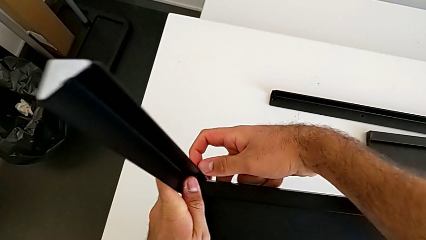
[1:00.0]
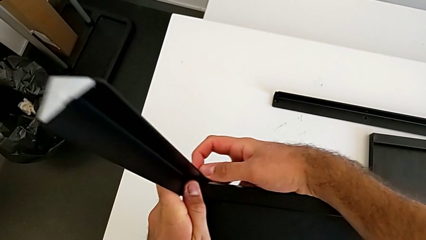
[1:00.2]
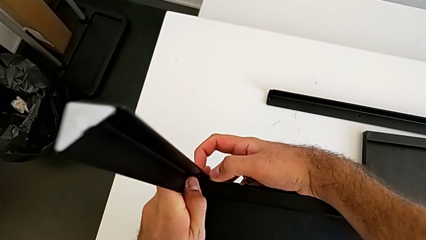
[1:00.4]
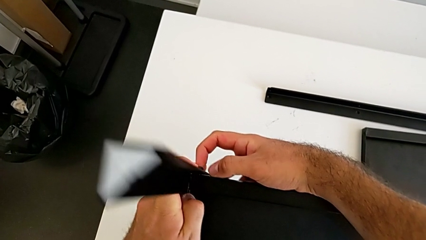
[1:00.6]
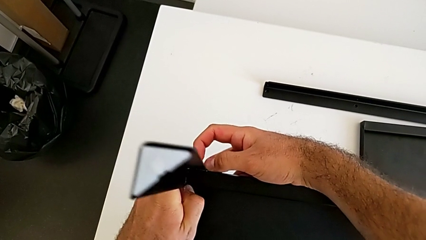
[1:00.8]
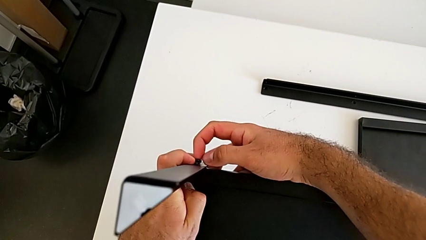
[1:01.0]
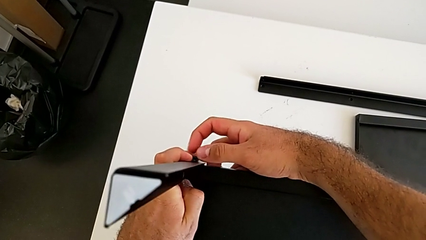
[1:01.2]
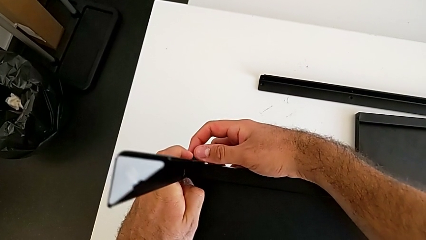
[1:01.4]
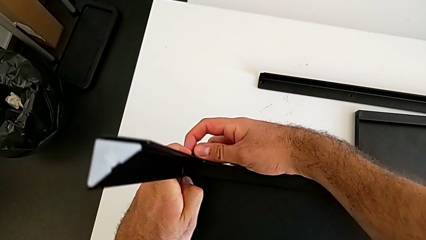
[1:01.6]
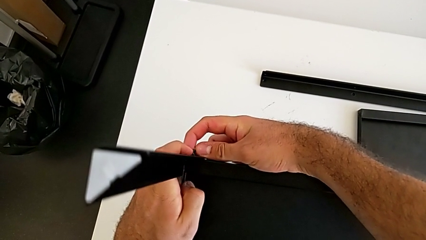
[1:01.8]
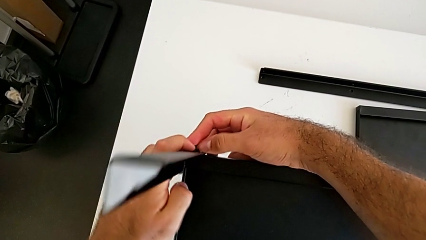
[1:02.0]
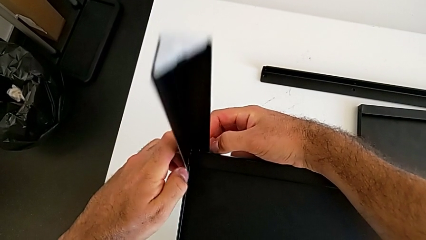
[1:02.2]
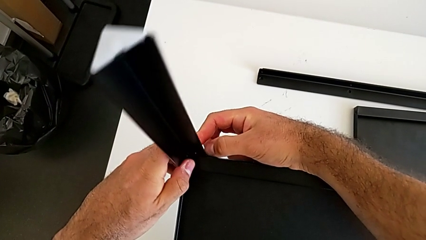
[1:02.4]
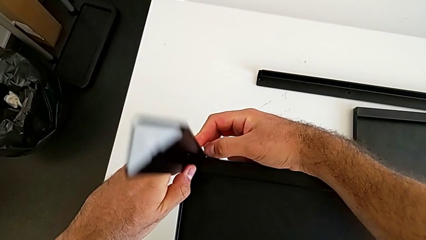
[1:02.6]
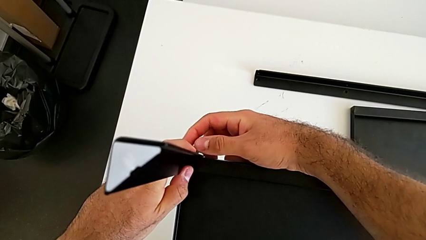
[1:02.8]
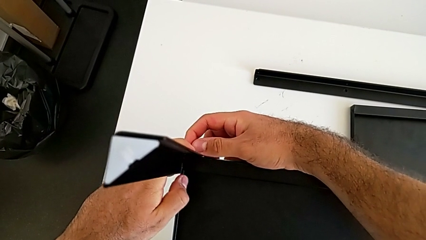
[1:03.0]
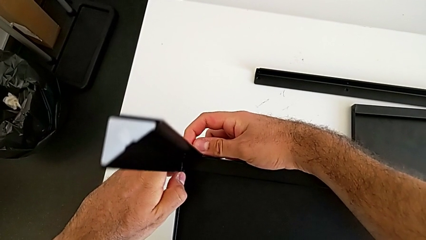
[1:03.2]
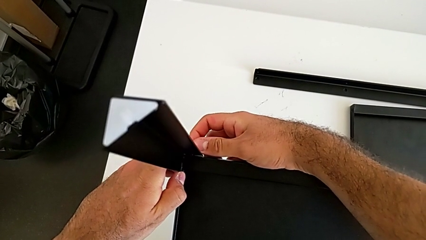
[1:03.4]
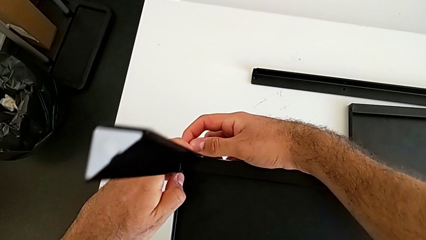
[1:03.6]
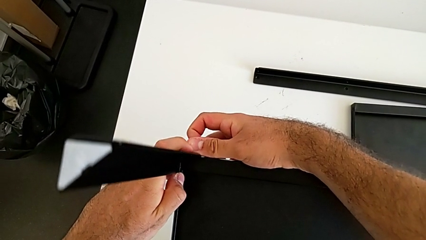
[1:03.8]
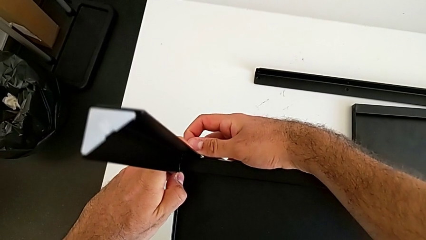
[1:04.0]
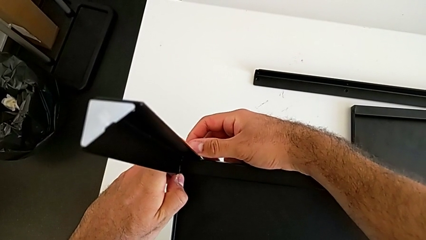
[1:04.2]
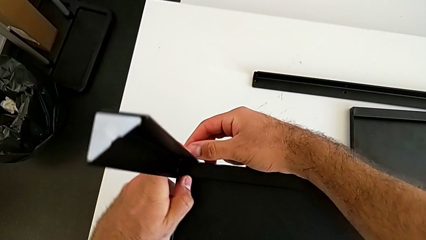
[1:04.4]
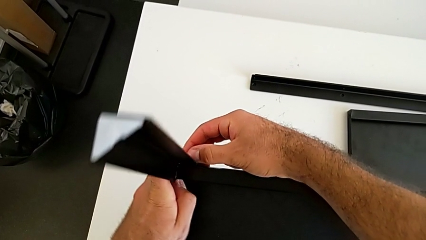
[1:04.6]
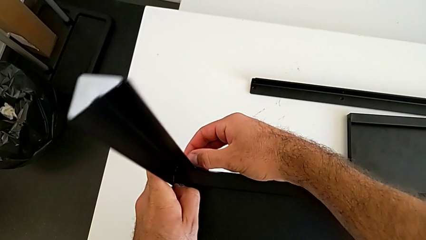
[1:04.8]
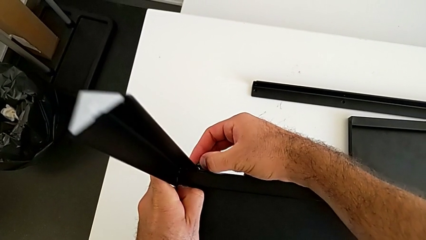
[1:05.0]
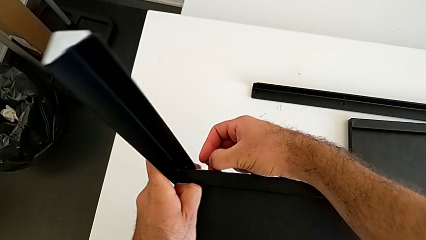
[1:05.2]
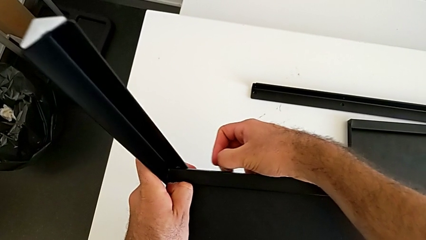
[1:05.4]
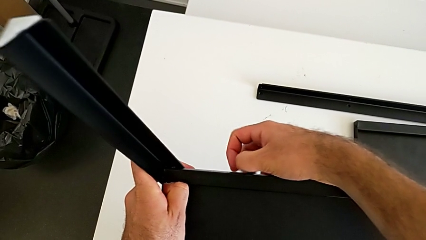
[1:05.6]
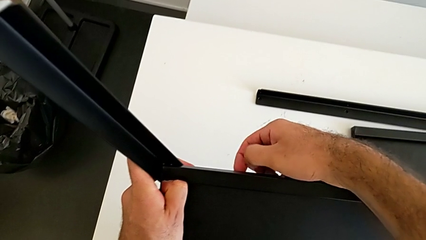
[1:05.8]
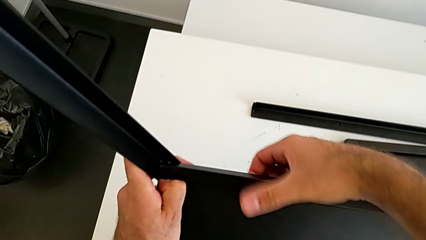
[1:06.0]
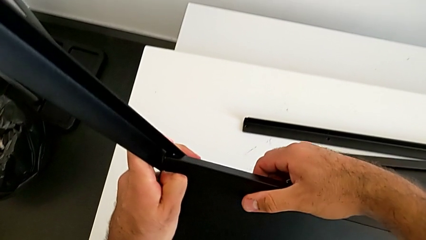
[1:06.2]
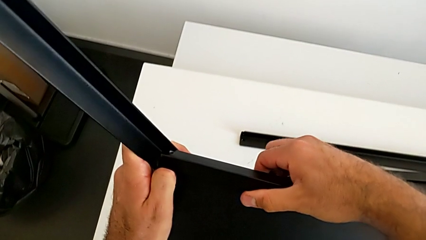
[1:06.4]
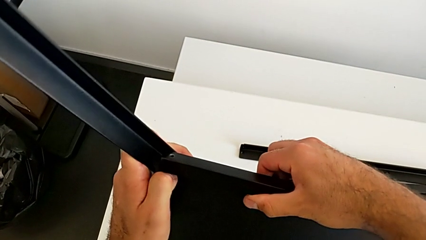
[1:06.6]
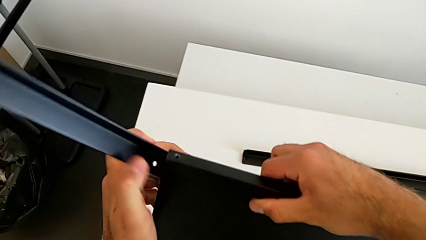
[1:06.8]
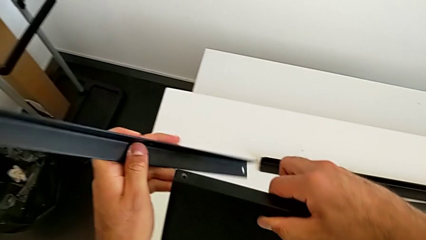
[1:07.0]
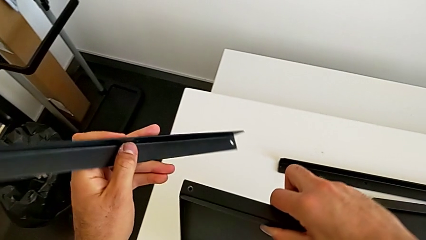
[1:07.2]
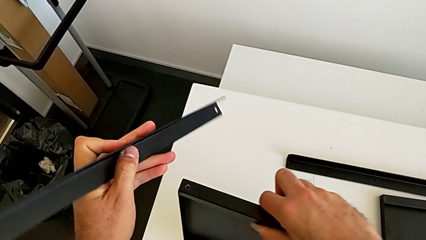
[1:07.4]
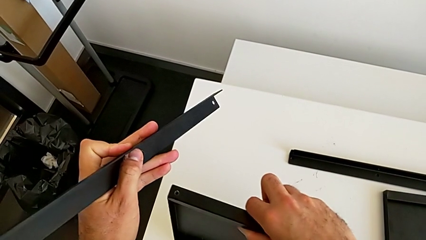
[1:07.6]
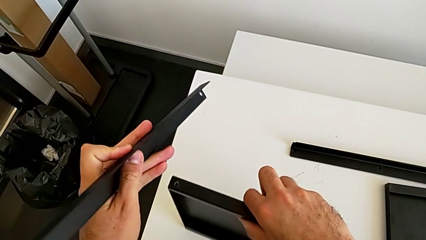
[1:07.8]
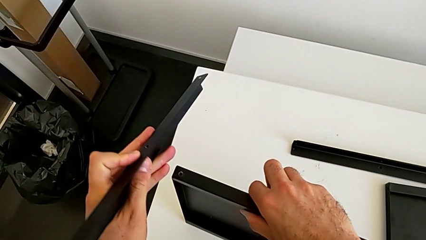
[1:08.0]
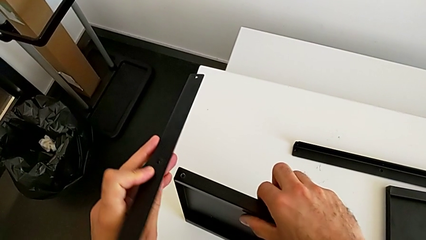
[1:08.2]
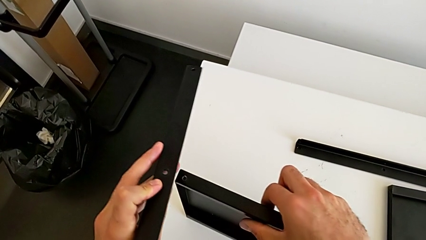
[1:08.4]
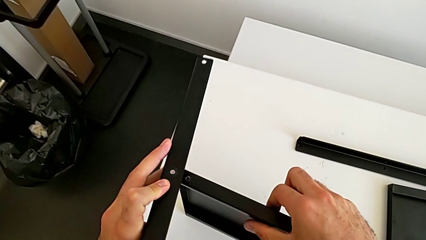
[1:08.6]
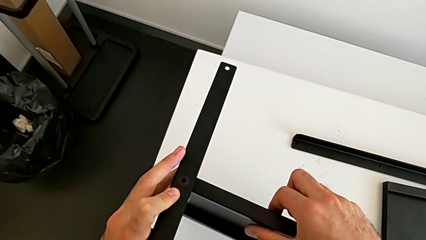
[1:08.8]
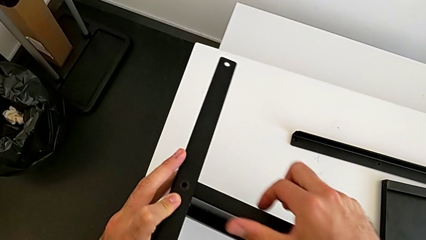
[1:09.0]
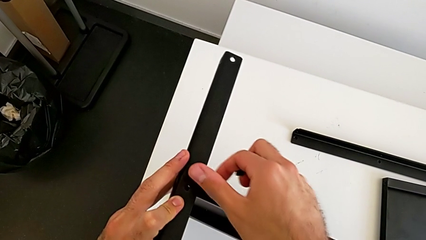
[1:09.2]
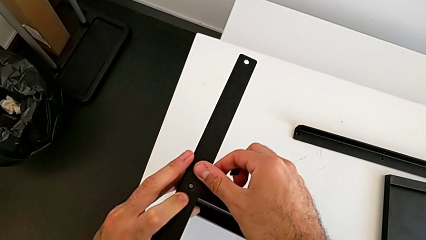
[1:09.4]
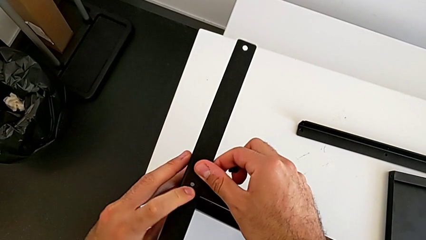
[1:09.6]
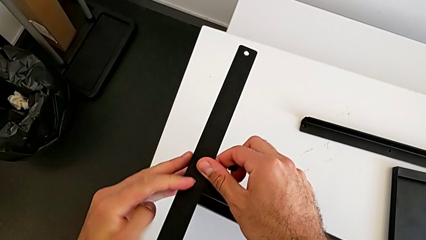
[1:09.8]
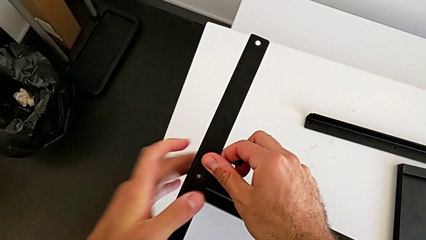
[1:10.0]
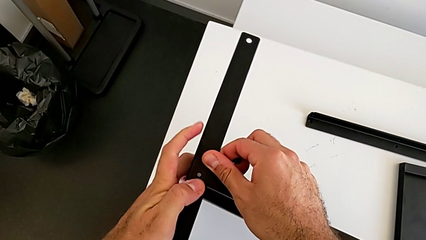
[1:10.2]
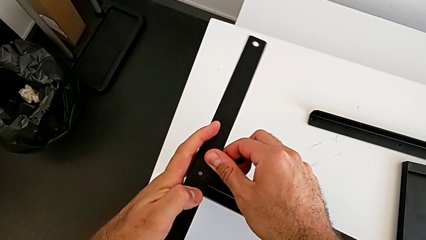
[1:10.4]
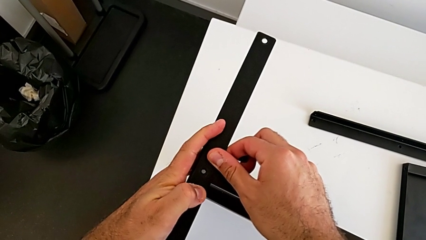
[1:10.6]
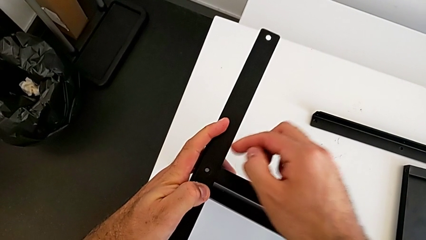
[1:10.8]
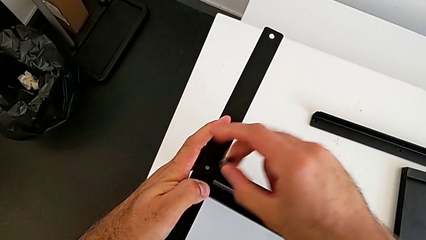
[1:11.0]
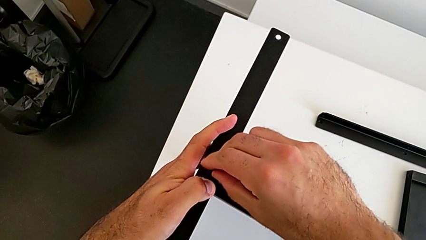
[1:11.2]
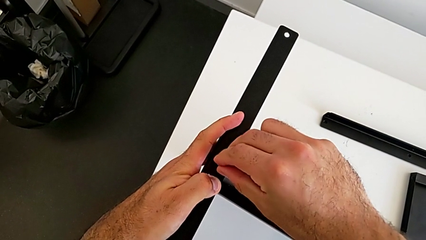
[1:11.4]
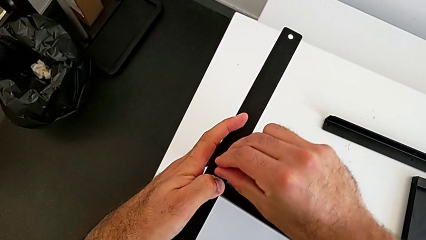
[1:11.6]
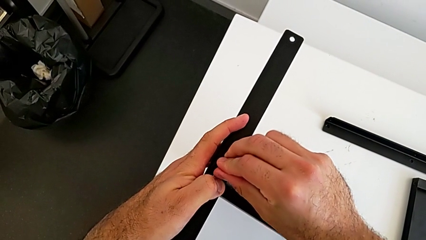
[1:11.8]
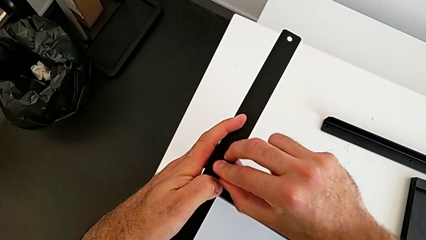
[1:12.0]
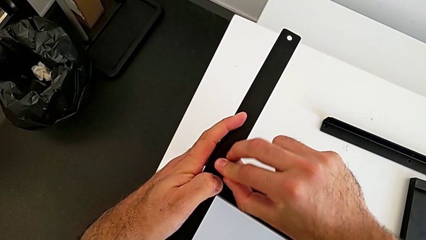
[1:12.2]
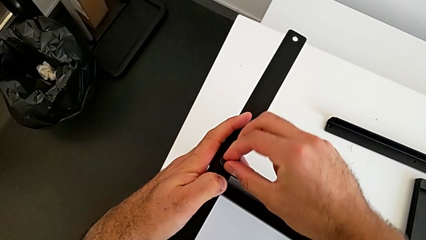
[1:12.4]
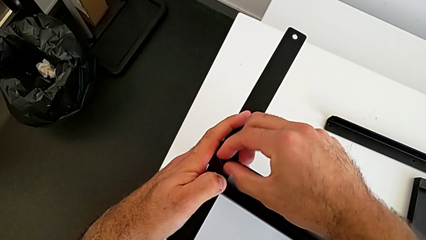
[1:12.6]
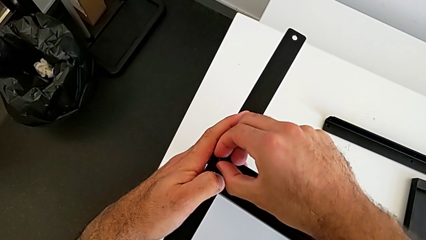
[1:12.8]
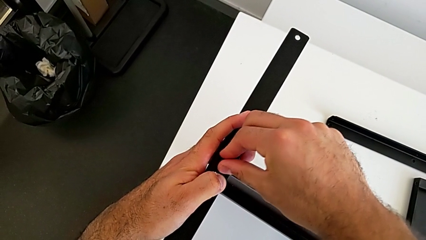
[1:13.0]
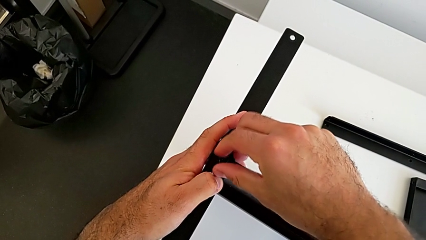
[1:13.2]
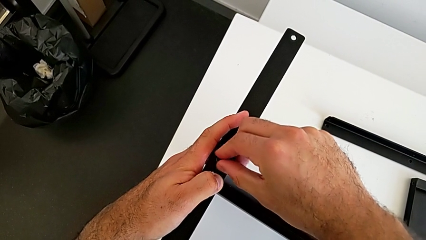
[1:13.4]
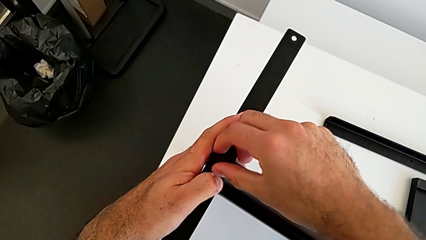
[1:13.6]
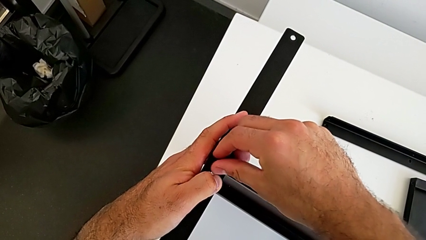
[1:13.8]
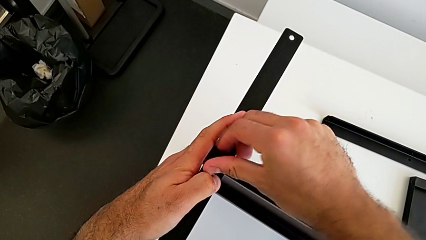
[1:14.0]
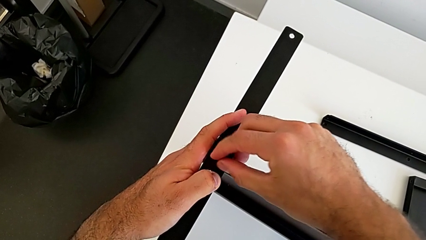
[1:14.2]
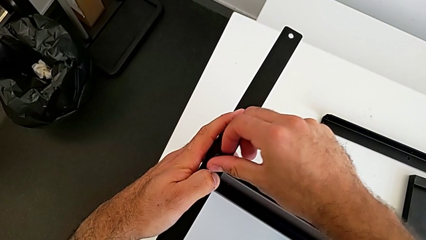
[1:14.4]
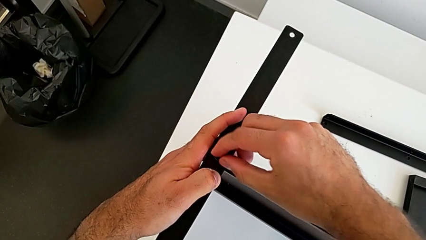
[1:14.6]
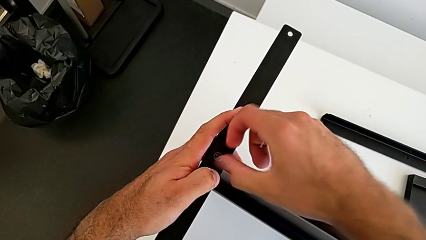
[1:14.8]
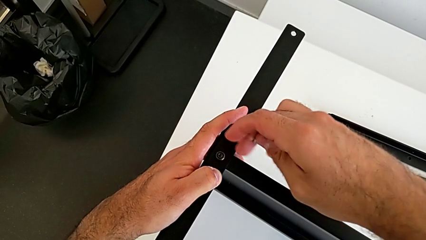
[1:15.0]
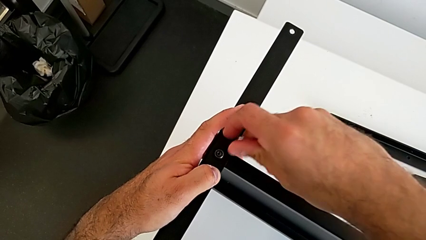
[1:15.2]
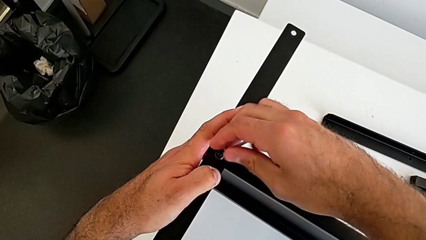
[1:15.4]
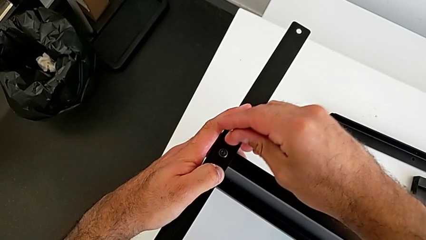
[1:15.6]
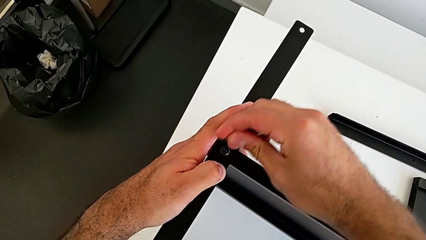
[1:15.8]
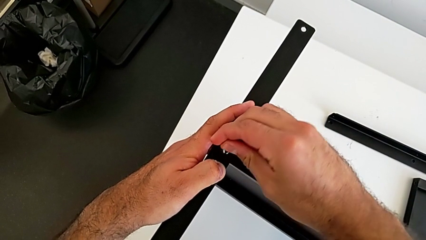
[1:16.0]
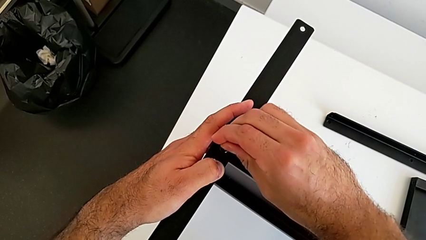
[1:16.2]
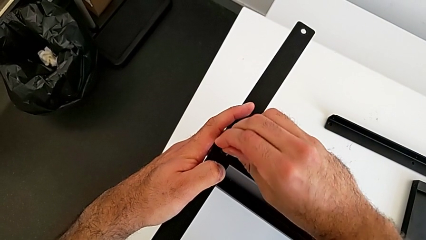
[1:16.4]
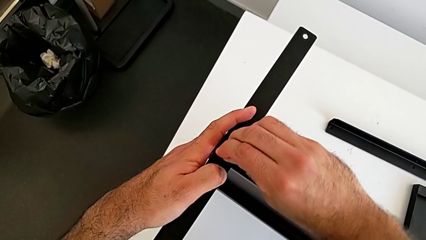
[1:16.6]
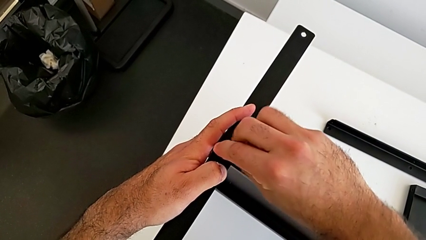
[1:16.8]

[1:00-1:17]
The camera wearer is screwing the first leg onto the tray. They screw the first hex socket head, withdraw the bottom hex socket head, place the tray, align the first leg, insert the first hex socket head, screw it and insert the first Allen wrench.
